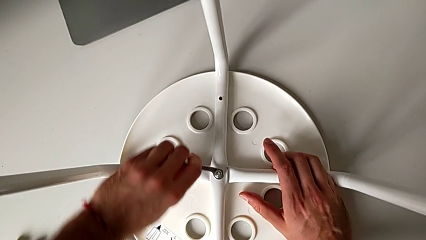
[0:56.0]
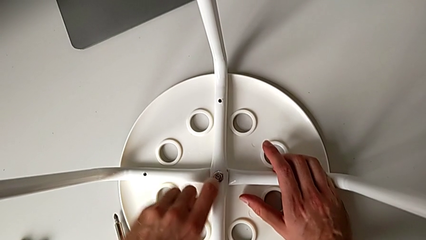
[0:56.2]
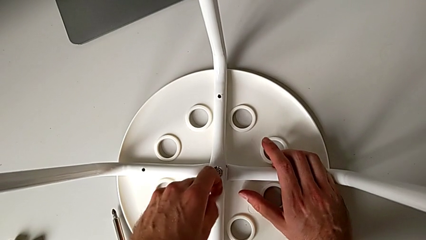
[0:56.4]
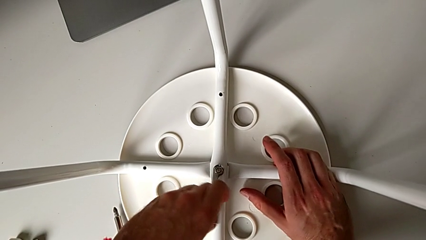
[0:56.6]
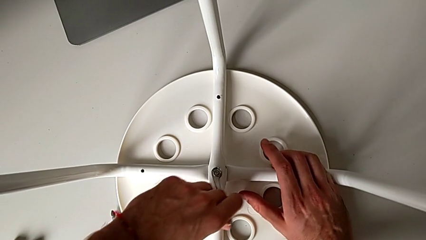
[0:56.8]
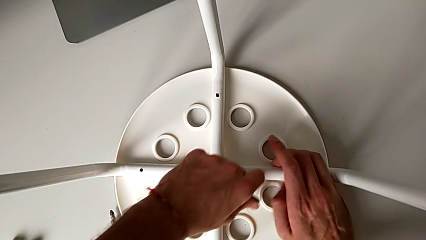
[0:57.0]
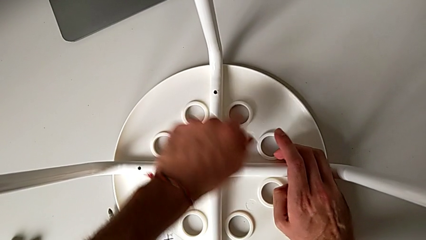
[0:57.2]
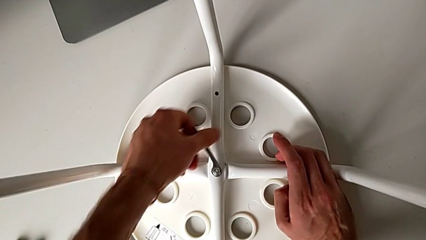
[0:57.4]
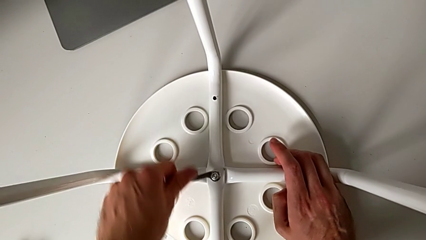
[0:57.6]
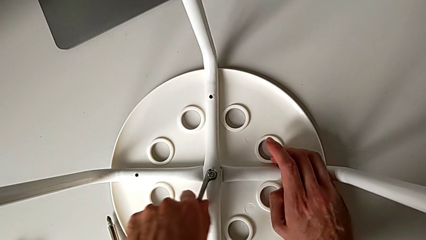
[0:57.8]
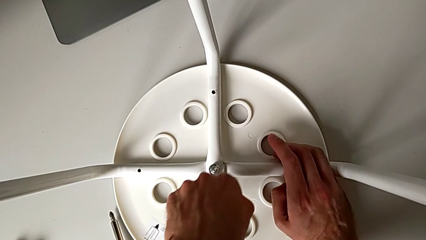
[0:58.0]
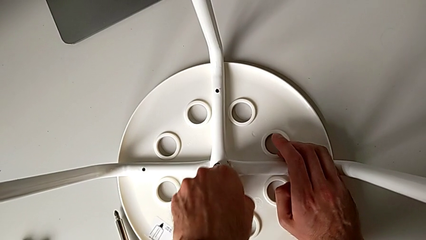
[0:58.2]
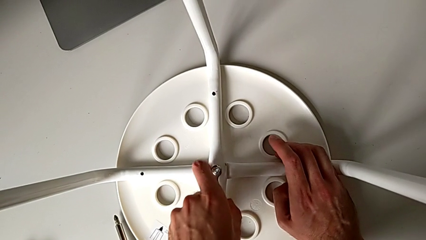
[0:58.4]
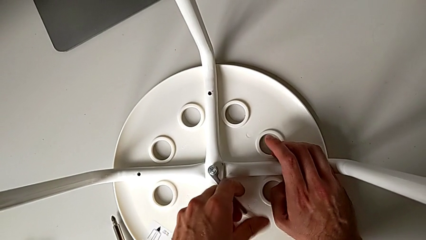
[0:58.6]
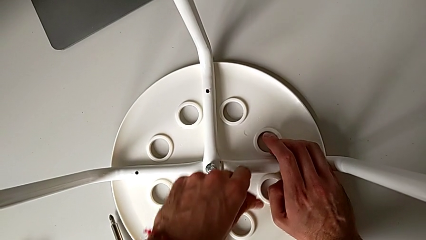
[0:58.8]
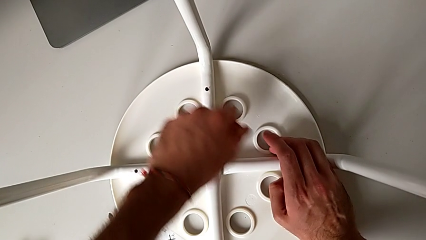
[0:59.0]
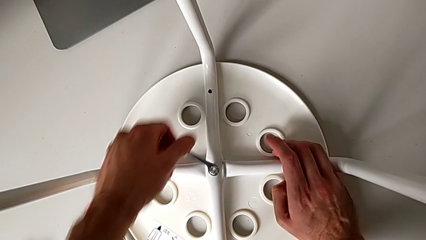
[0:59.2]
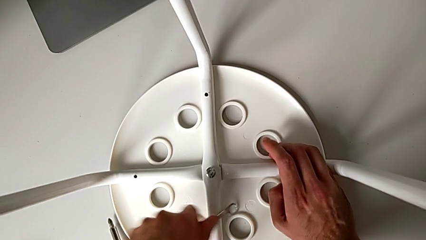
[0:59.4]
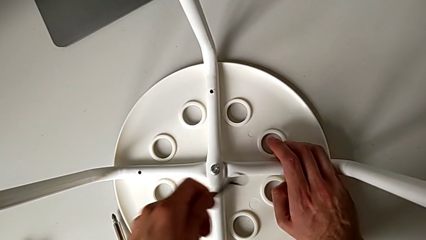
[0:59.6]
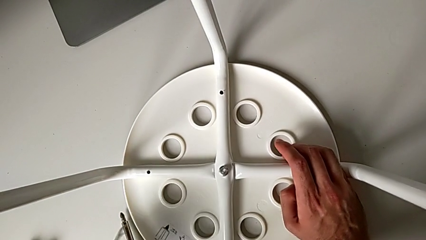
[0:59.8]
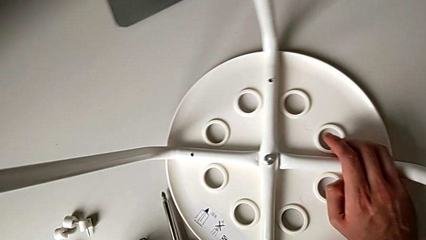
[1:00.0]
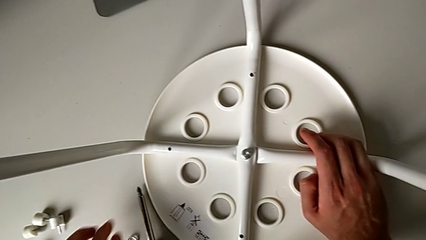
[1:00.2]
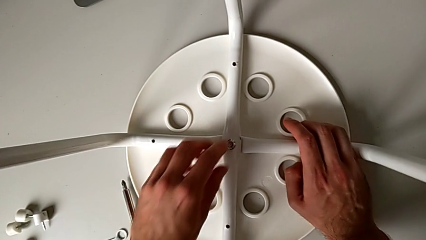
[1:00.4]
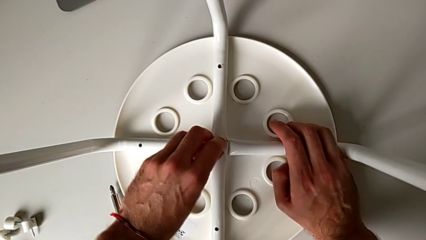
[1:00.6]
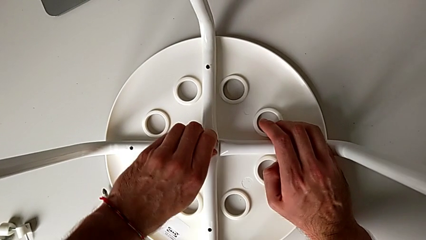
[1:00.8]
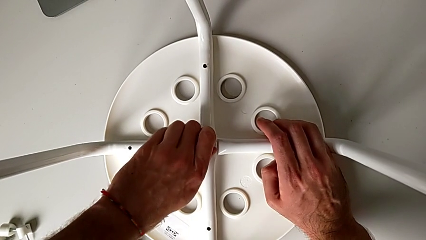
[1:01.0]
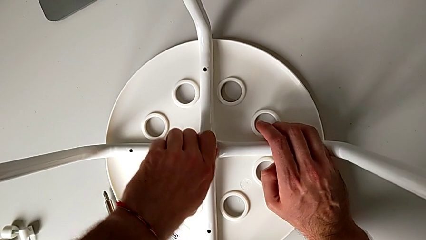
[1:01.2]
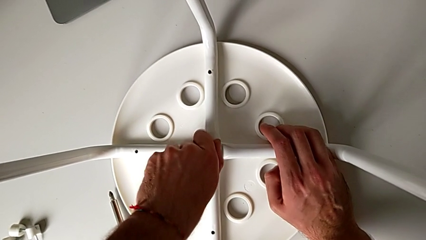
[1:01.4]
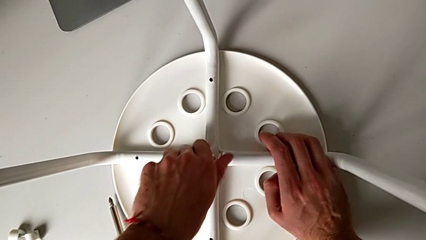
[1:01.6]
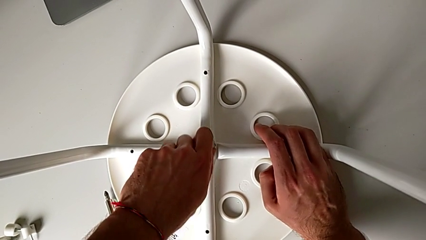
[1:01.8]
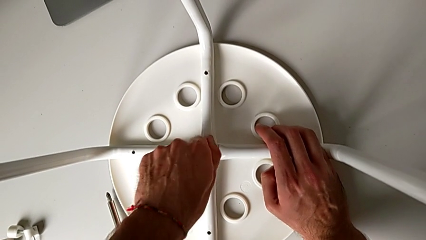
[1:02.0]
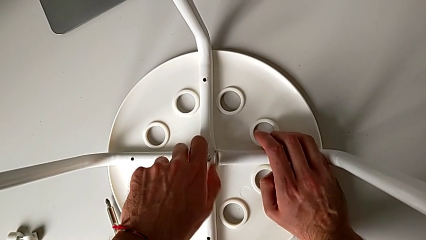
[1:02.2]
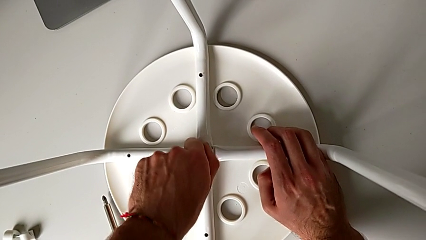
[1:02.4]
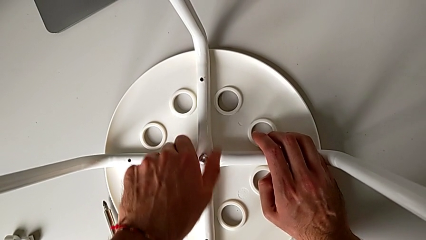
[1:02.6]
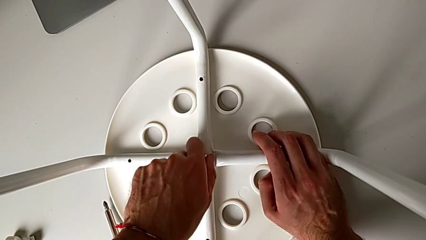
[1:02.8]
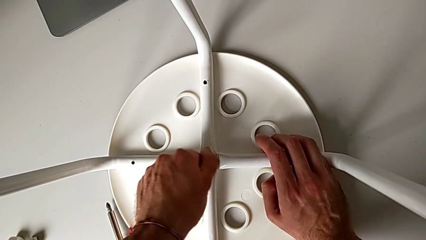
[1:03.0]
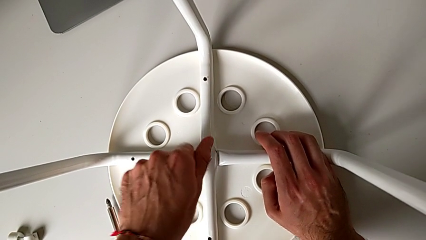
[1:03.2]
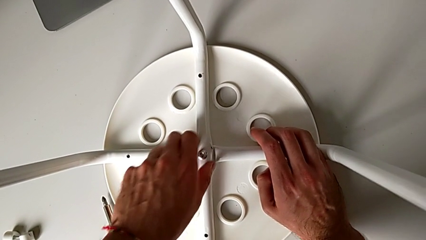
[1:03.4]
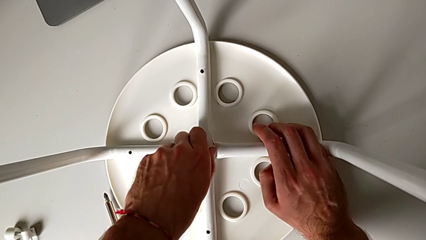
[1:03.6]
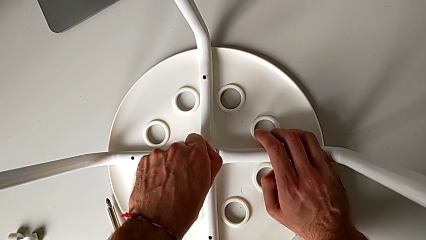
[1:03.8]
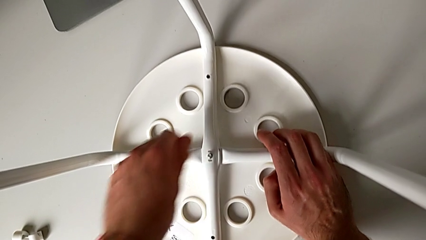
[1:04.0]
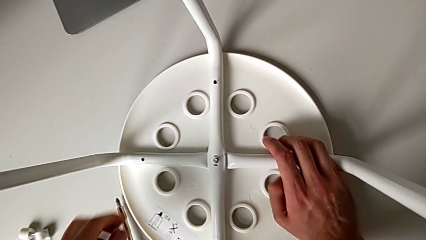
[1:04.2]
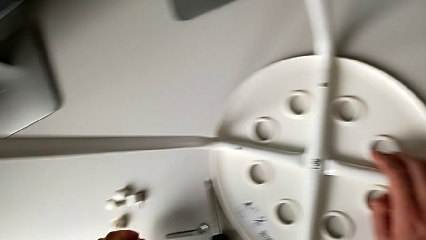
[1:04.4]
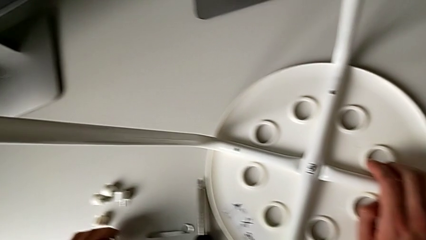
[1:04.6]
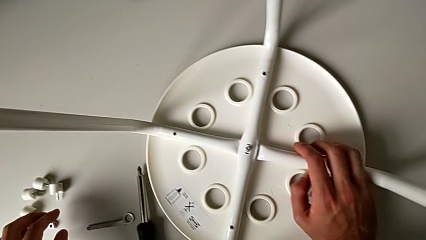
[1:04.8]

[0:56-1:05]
The camera wearer is unscrewing the middle hex nut of the bolt using a wrench. They unscrew the middle hex nut, withdraw the hexagonal wrench, place the little hexagonal wrench, unscrew the middle hex nut, disassemble it and place it.

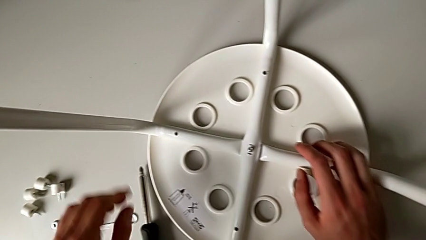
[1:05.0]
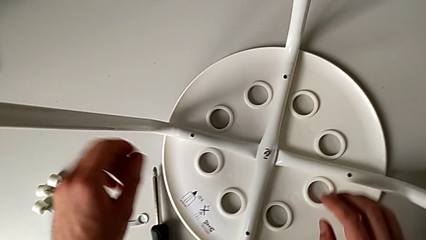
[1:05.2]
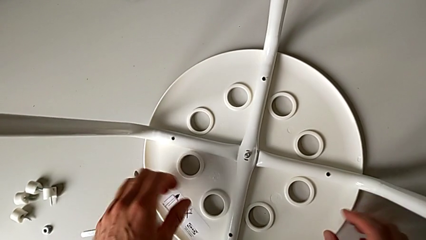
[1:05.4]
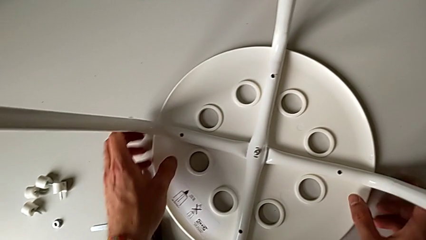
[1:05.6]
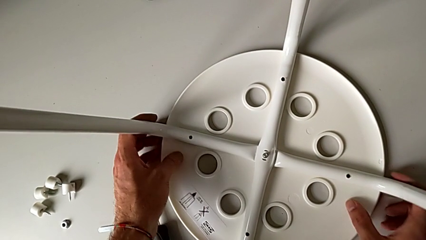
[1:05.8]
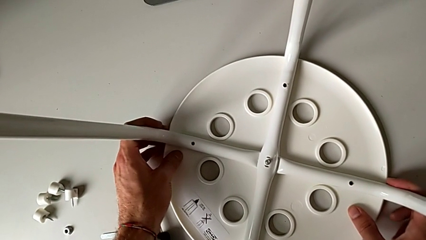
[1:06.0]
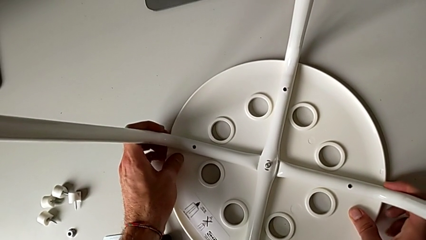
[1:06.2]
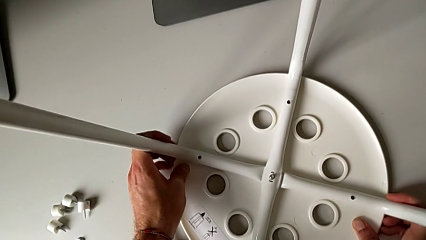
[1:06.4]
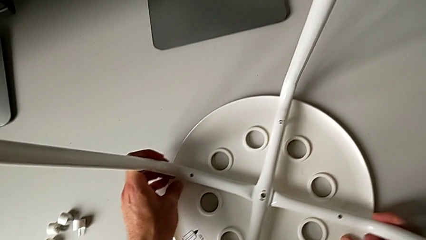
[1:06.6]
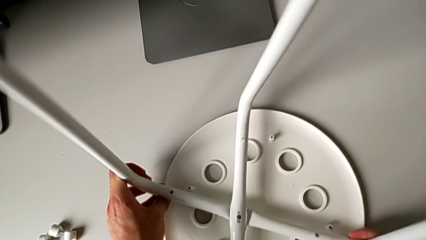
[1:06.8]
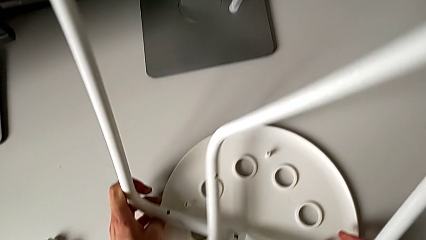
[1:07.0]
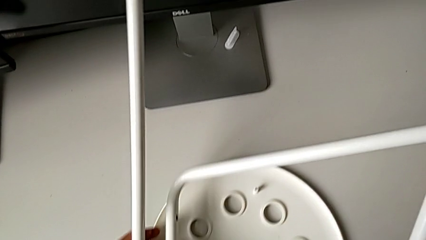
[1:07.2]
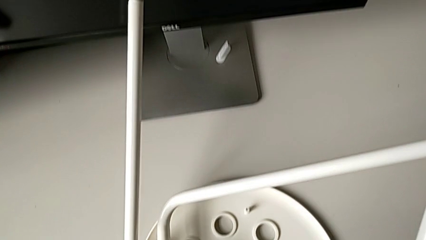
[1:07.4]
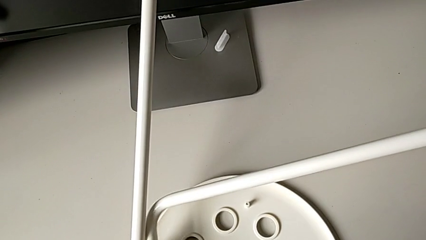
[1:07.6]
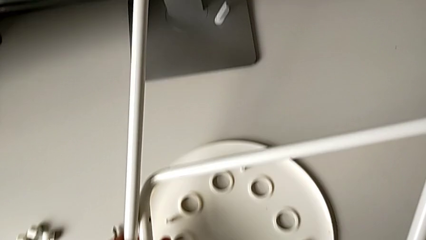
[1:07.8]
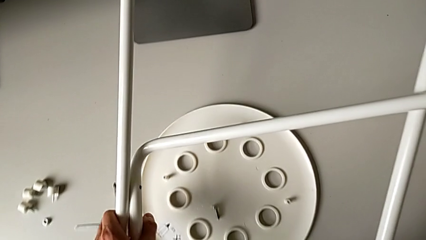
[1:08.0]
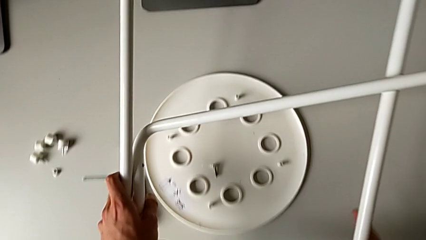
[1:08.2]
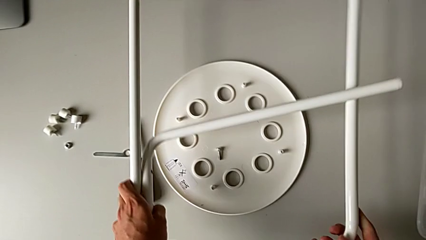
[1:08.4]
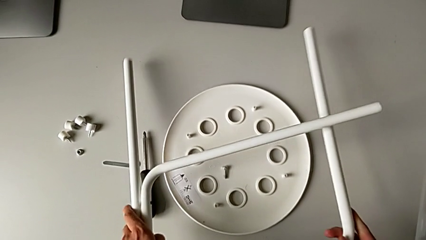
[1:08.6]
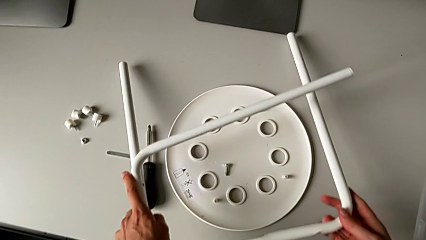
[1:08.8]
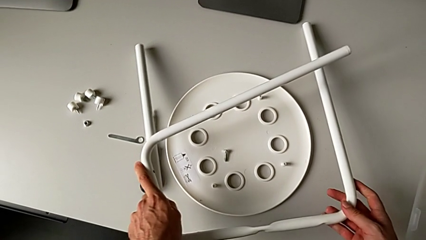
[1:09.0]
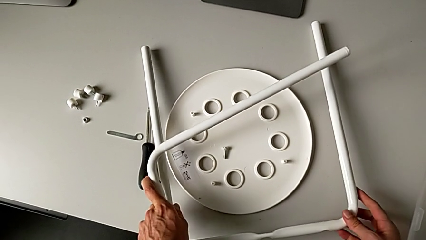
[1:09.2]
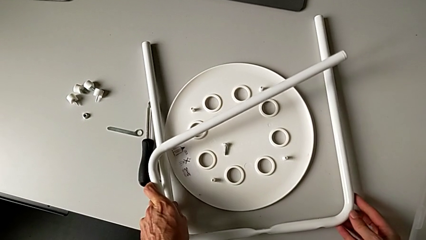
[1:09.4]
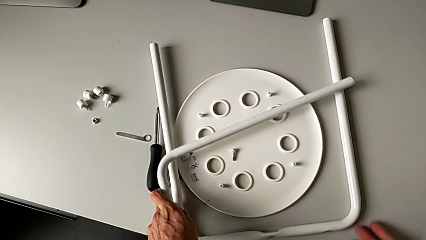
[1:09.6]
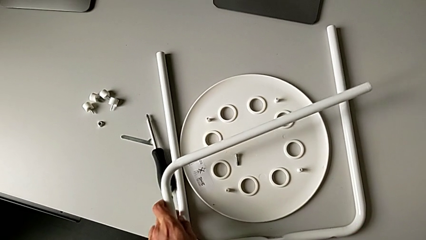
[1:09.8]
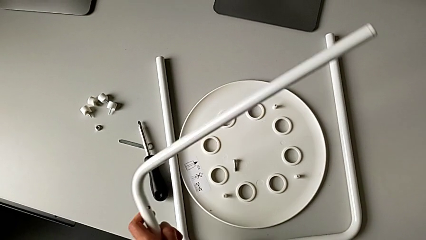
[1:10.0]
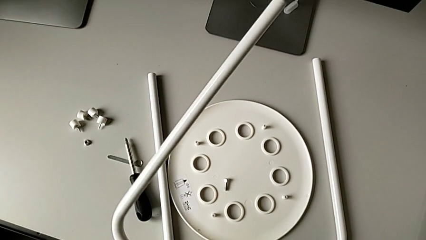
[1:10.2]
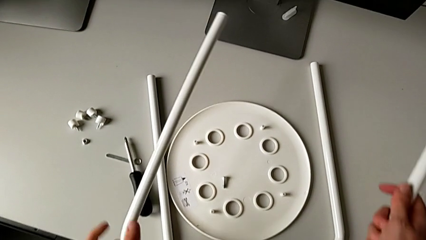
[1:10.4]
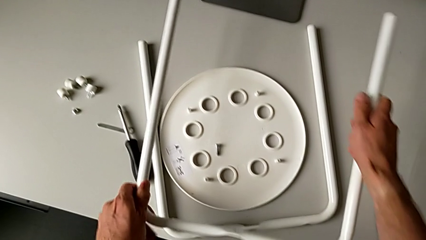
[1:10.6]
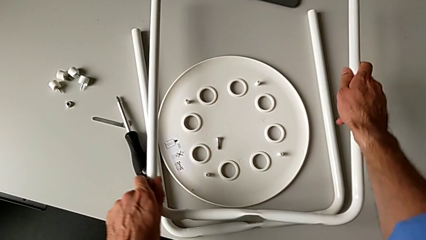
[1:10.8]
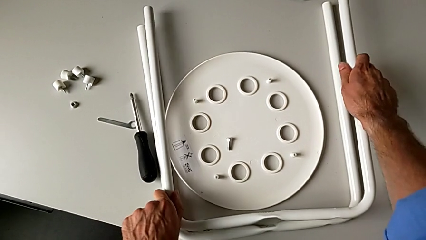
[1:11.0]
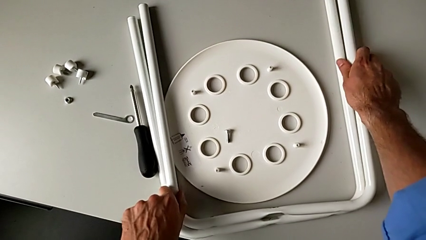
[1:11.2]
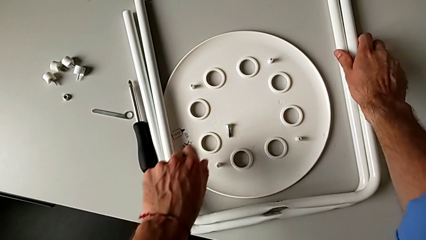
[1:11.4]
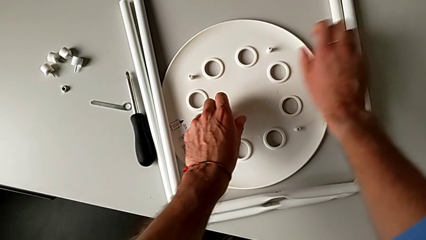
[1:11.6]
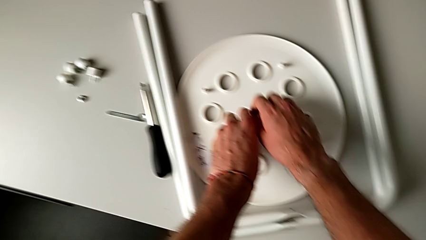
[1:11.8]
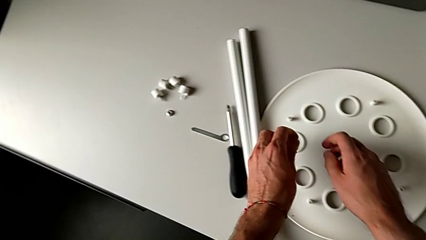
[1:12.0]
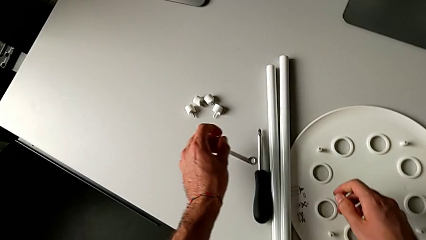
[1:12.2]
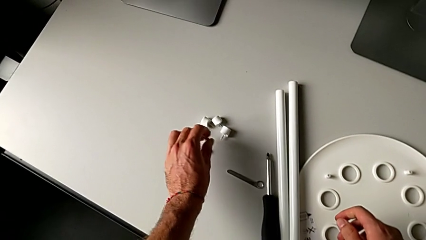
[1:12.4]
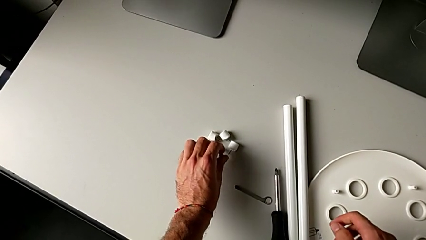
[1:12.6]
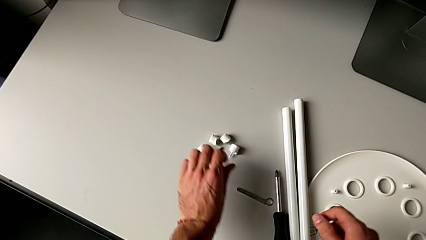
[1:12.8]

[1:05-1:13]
The camera wearer detaches the legs from the seat of the chair. They grab the white leg, disassemble it, lift it, rotate it, place the first leg, rotate the second leg, place it, grab the middle bolt and place it.
